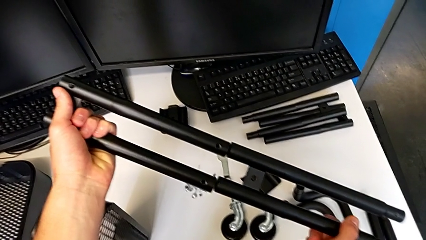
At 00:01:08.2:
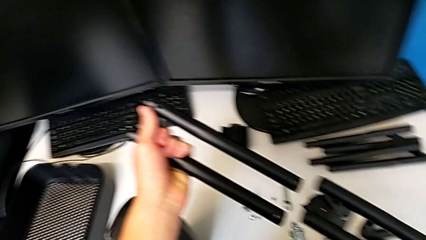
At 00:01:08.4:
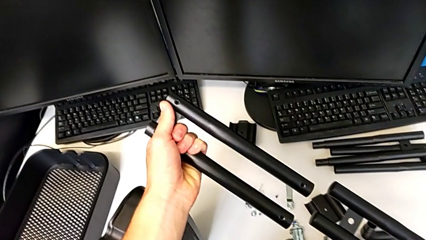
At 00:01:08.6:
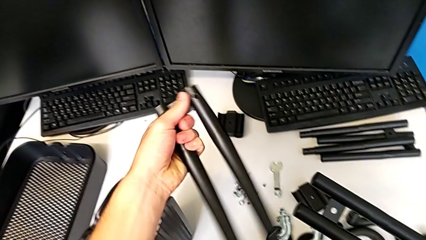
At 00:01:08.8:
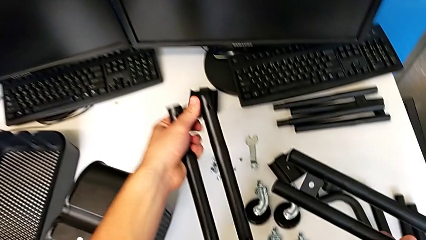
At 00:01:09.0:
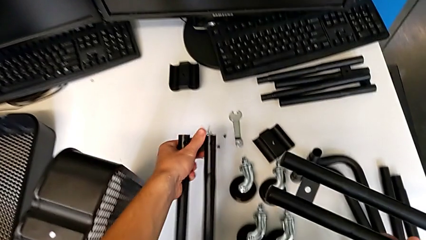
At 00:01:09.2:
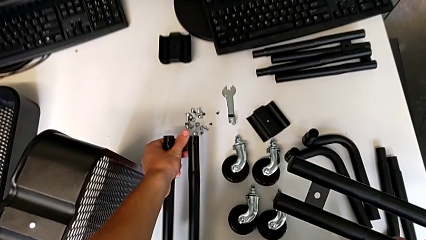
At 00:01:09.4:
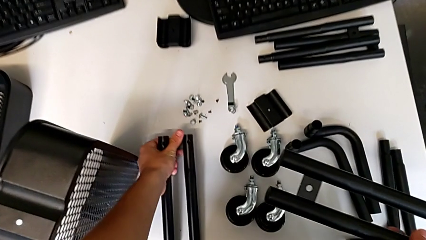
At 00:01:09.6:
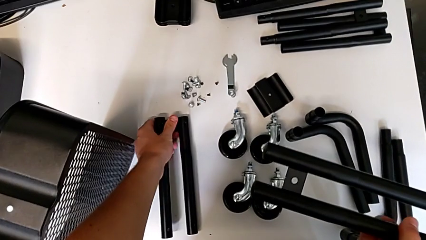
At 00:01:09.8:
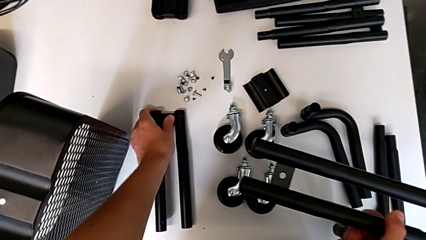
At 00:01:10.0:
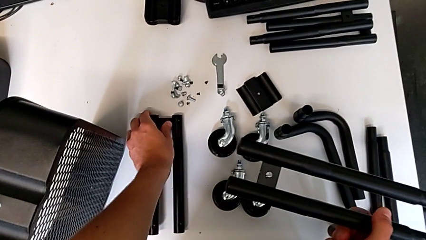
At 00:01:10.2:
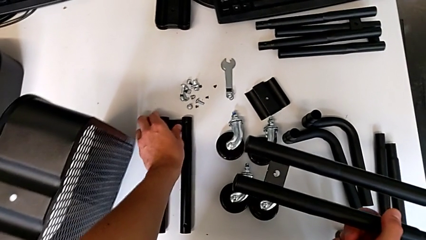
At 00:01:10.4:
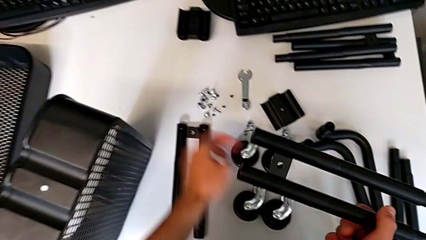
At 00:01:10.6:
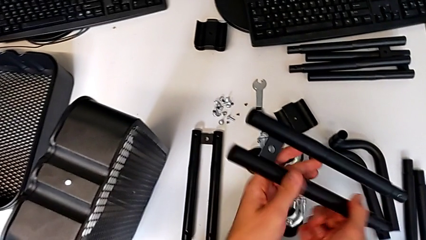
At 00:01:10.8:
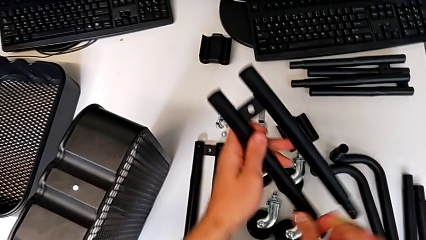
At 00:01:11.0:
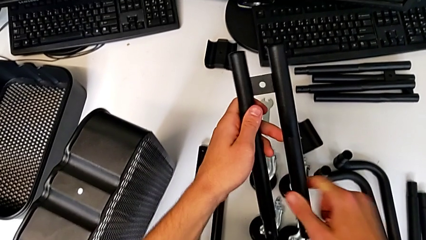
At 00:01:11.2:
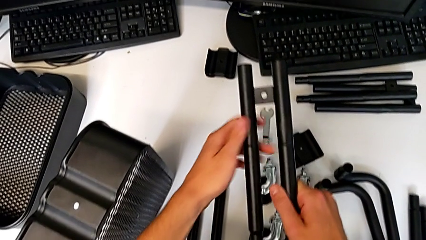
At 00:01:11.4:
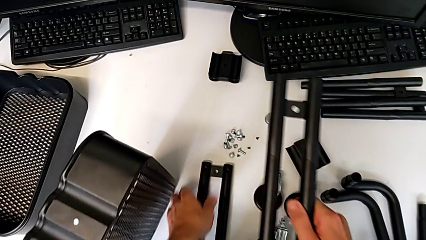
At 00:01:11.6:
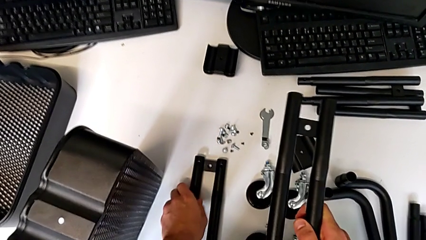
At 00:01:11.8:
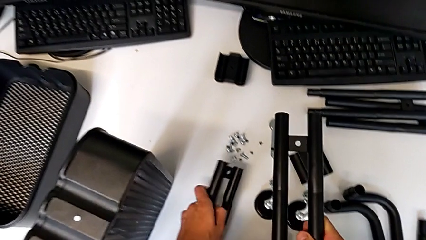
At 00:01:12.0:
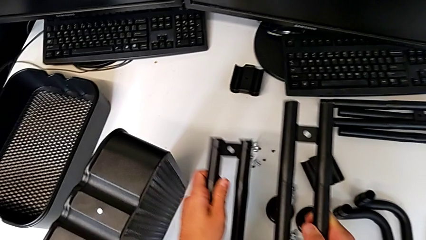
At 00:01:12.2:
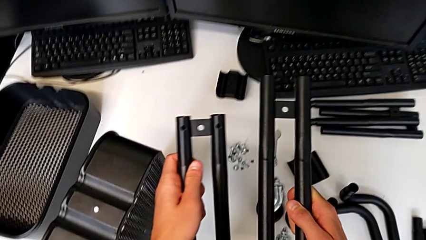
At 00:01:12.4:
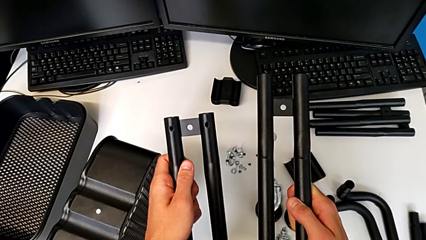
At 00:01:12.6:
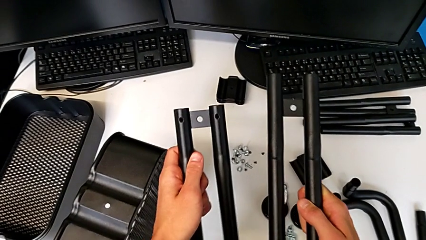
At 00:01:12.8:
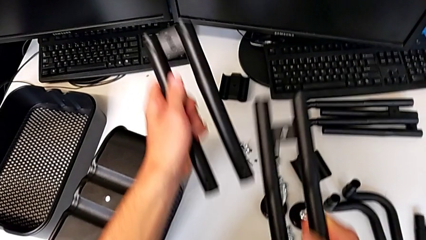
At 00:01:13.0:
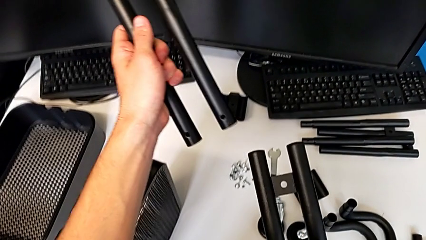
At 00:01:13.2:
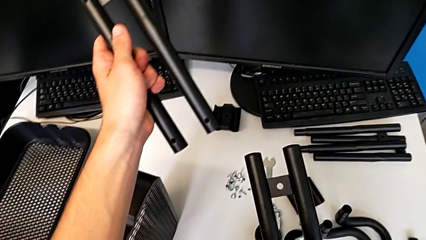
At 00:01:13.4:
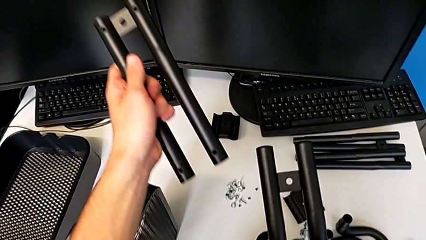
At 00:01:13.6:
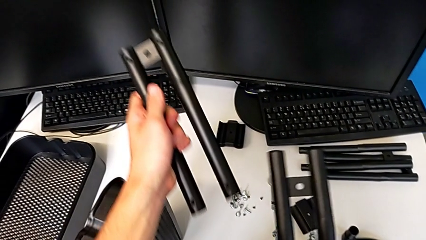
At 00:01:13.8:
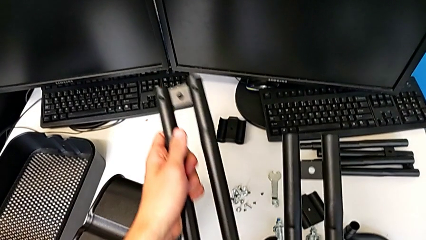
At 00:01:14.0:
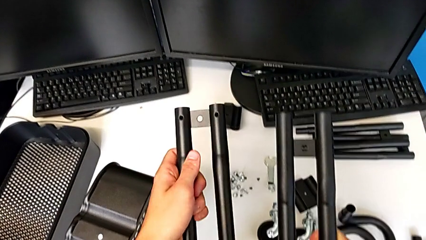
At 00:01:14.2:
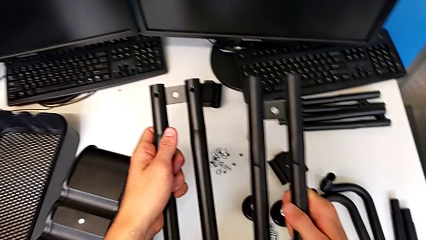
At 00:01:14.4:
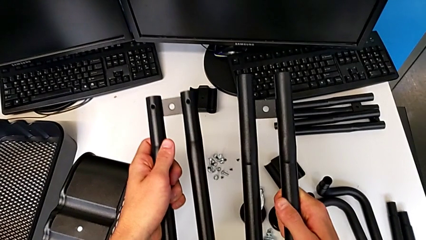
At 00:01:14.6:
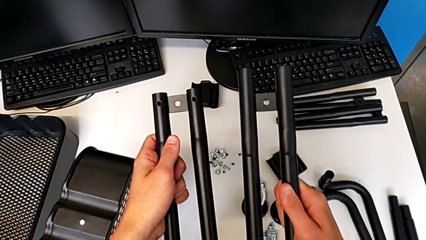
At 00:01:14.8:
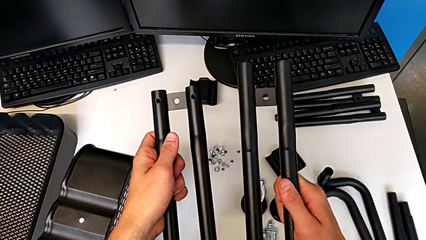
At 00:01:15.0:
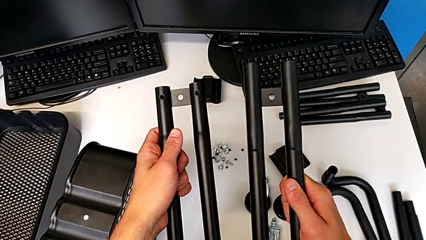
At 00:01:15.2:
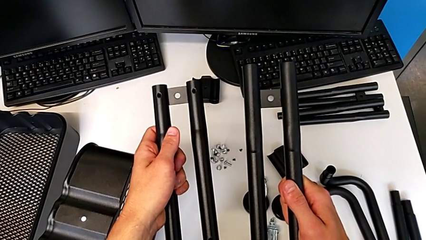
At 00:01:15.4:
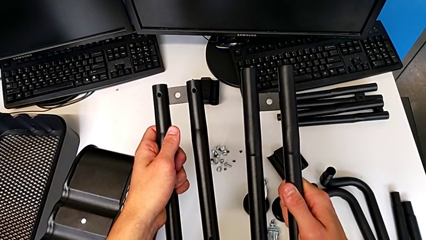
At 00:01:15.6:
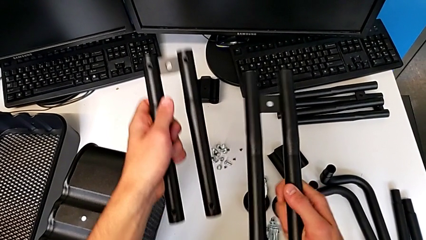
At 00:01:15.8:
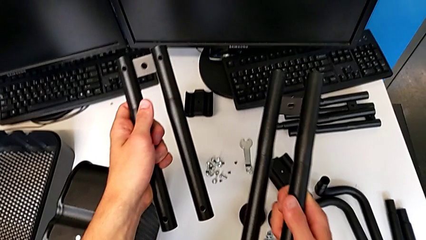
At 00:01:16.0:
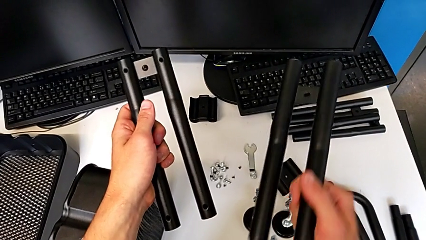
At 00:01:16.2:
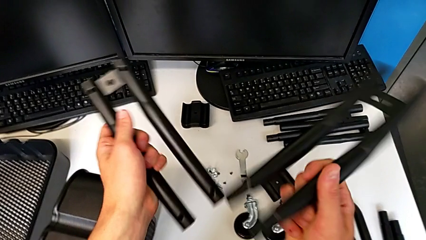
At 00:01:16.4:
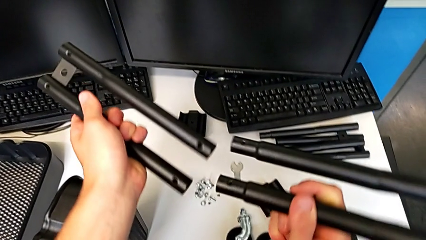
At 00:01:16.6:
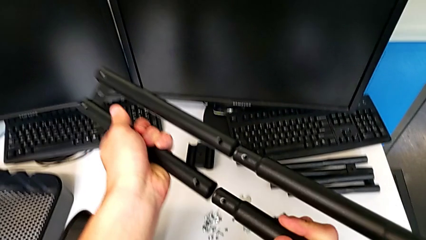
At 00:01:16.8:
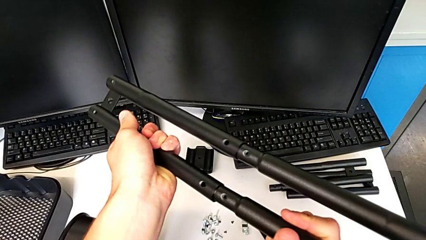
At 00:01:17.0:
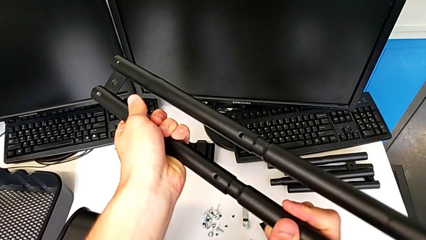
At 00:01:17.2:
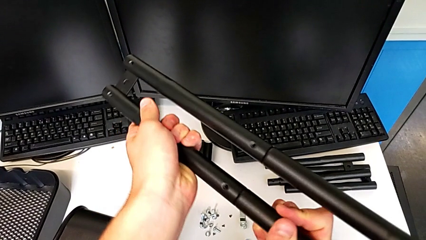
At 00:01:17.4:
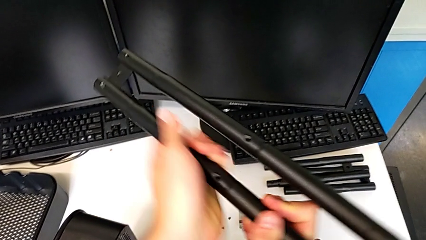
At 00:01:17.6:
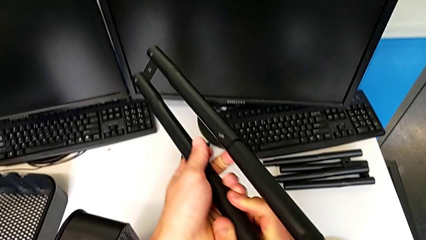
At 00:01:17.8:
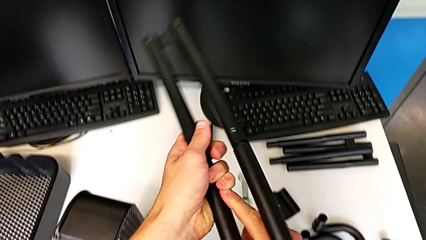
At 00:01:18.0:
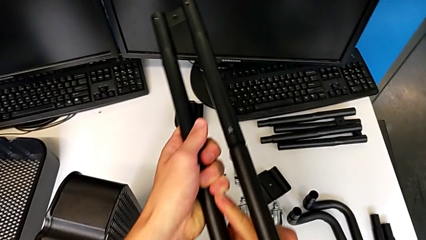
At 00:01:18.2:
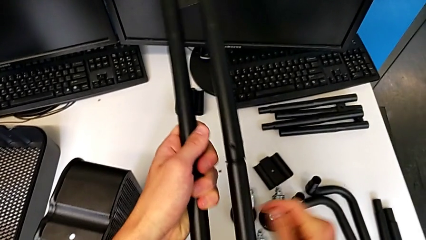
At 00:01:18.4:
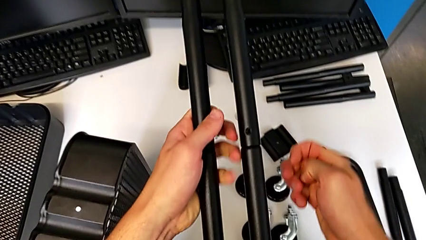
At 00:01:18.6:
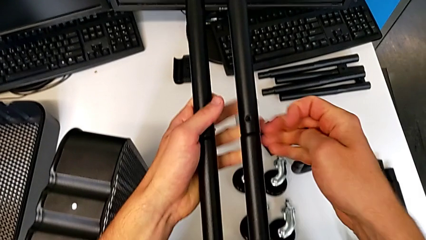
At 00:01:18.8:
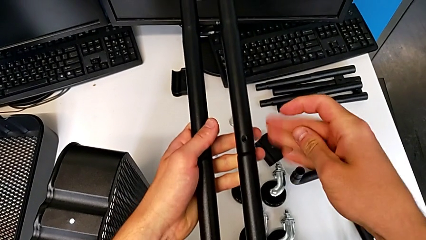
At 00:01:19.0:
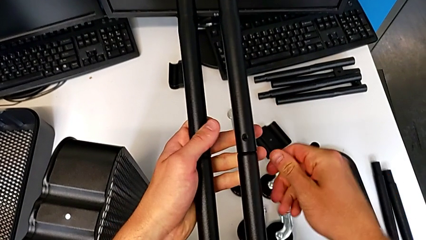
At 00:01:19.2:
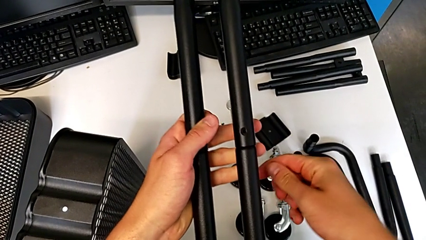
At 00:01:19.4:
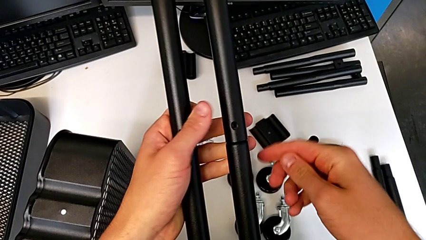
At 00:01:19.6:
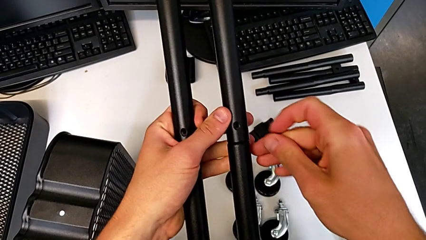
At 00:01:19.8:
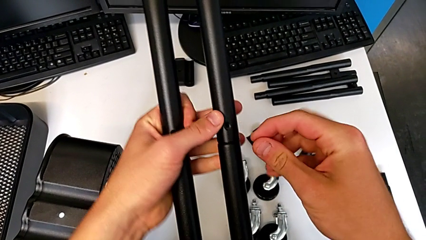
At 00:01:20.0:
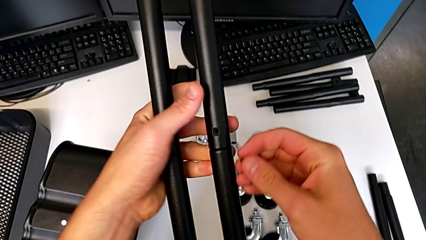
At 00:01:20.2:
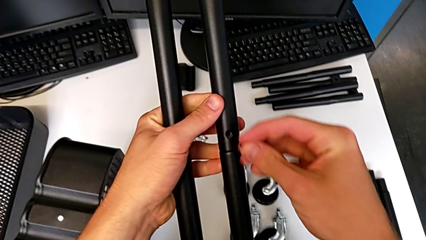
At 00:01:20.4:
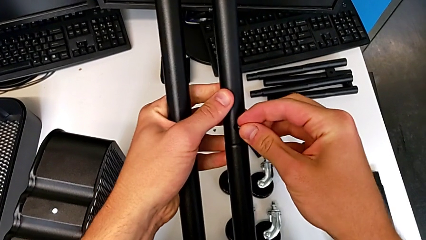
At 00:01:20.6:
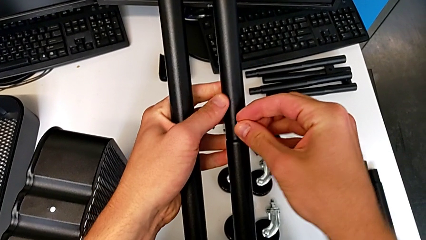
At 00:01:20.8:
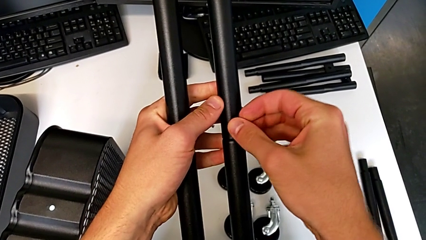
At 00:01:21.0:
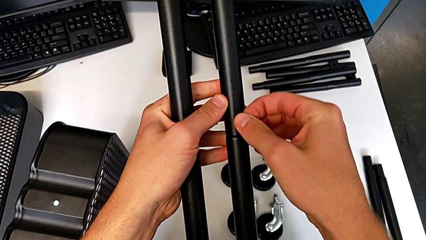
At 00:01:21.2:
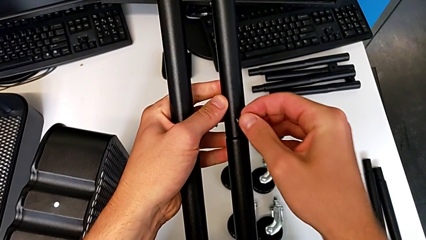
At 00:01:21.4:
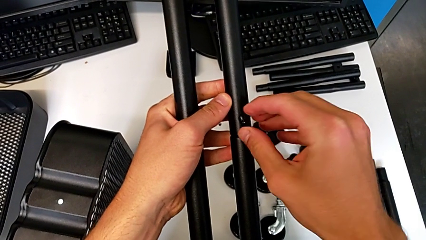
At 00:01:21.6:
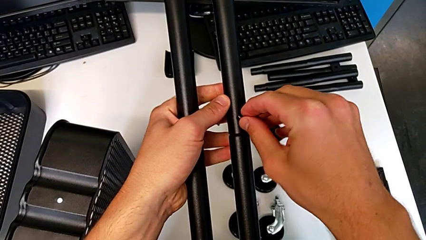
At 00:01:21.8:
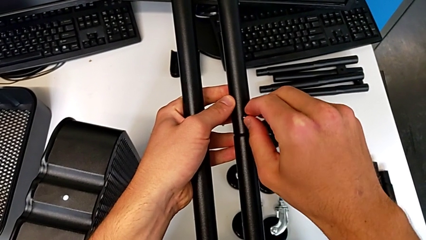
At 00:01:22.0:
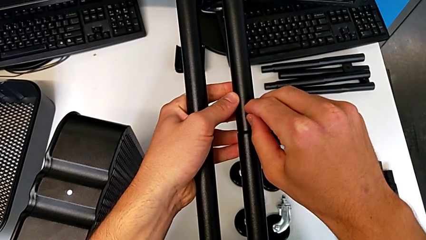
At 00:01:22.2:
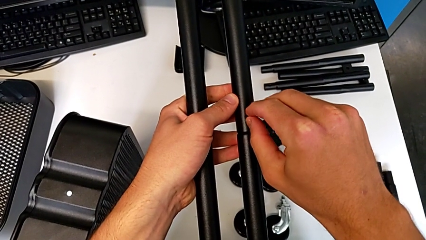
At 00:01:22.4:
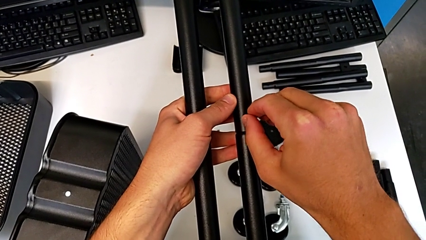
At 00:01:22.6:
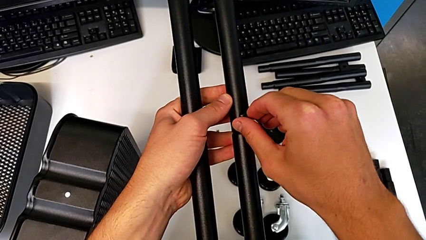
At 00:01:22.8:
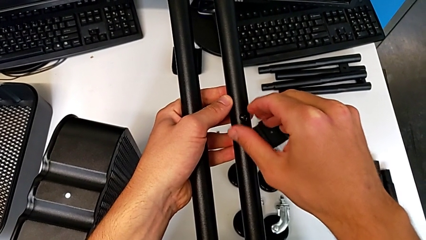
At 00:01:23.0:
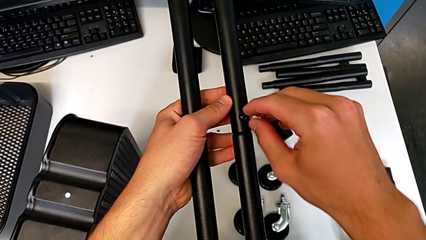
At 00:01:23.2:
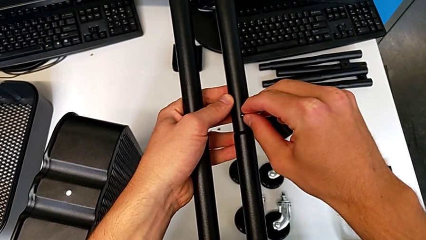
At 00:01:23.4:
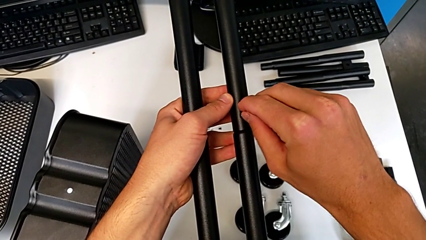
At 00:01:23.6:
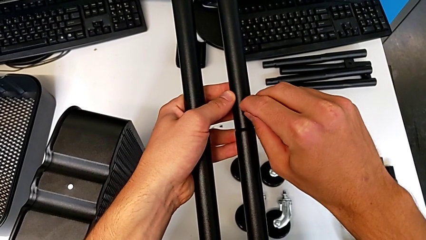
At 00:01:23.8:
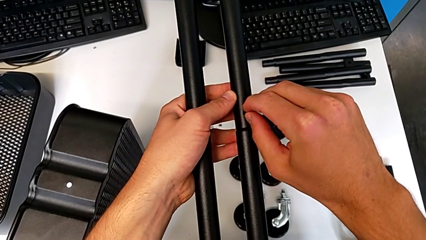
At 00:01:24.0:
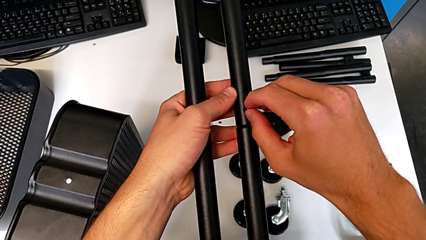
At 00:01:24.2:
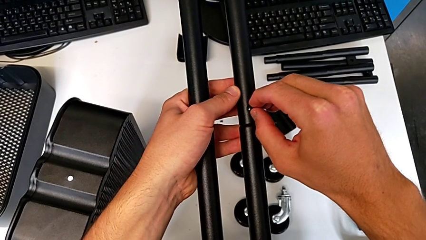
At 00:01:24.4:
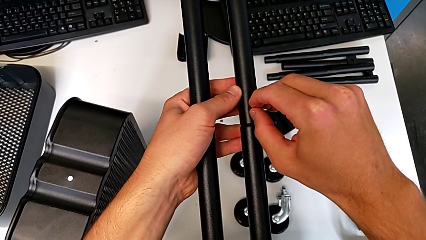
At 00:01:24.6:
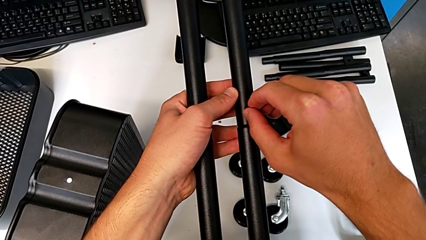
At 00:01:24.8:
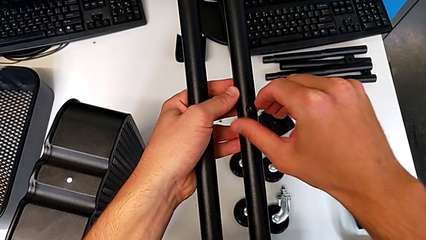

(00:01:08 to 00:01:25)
The camera wearer is attempting to assemble the side bar of the furniture. They wrongly place the leg, rotate it, wrongly grab it, with the side bars not in the correct position to be assembled, hold it, assemble it, approach the half frame and insert the screw.
